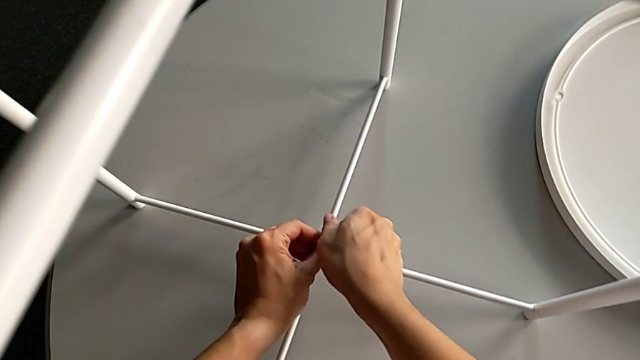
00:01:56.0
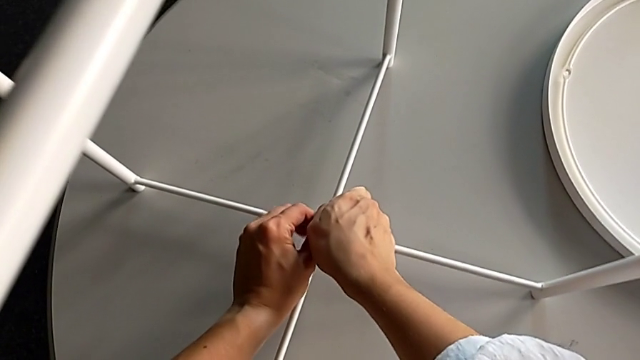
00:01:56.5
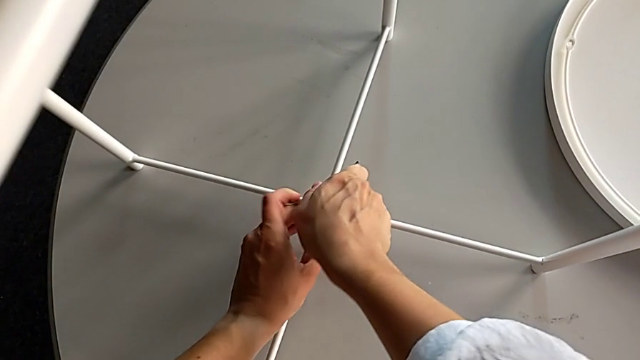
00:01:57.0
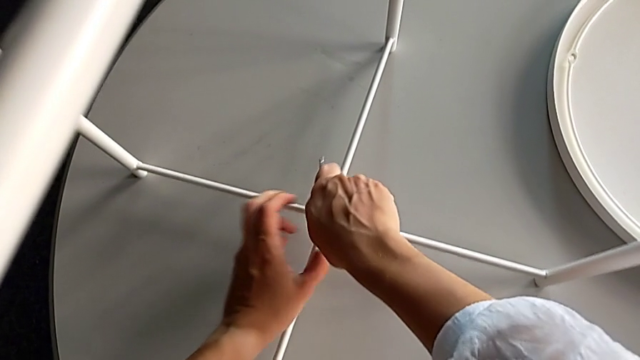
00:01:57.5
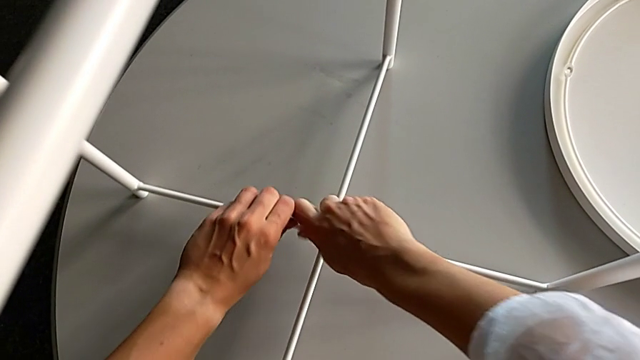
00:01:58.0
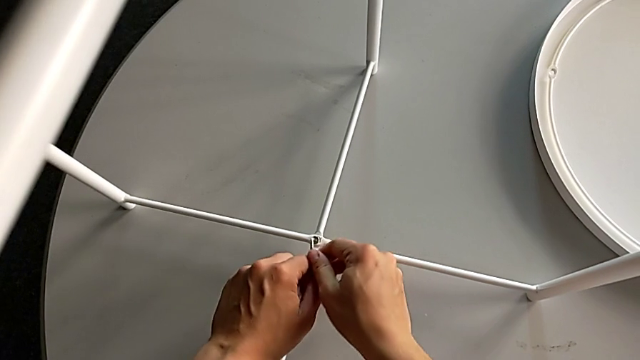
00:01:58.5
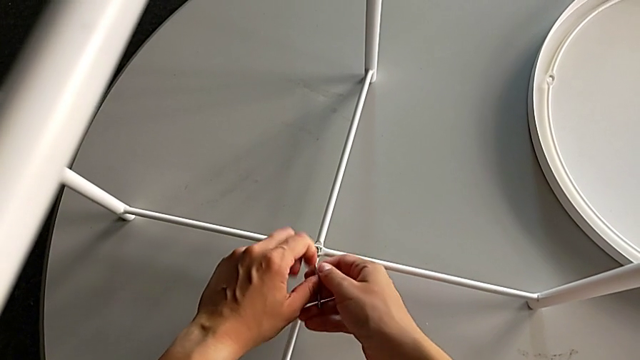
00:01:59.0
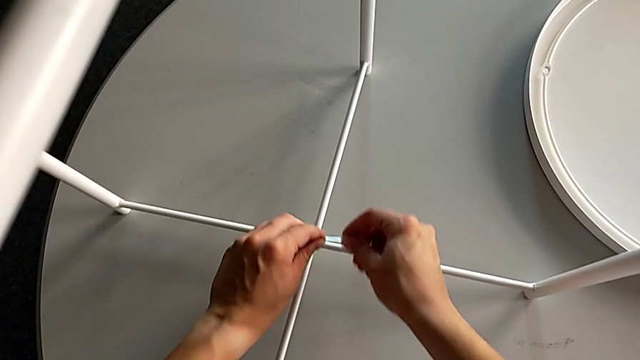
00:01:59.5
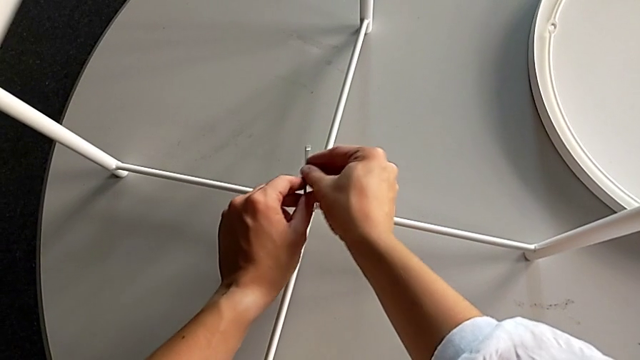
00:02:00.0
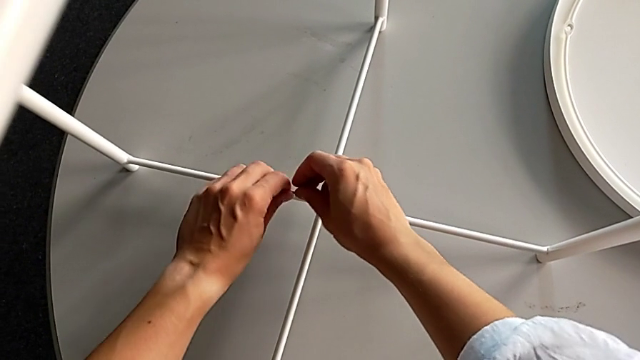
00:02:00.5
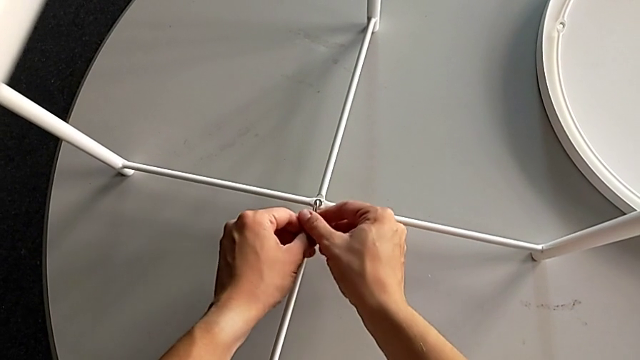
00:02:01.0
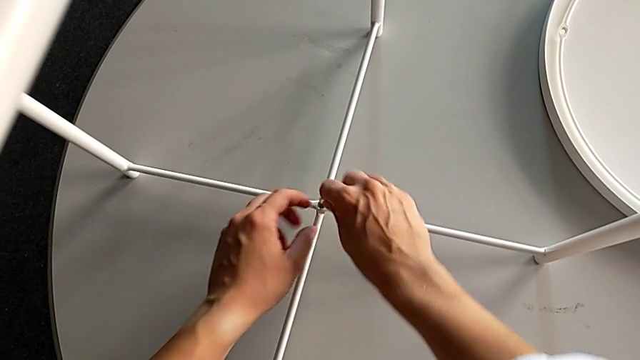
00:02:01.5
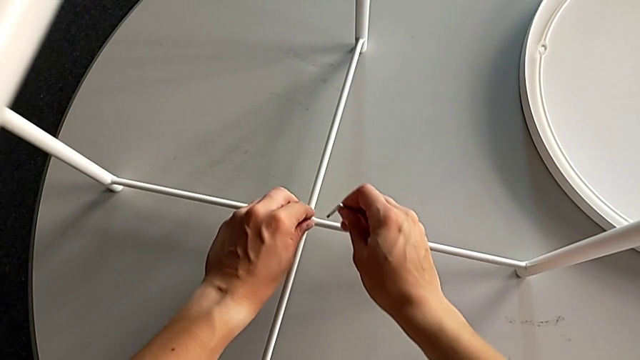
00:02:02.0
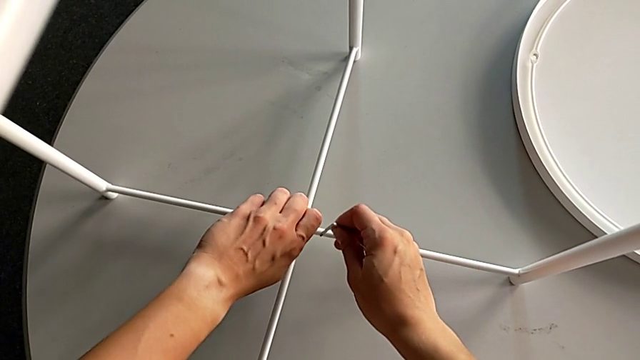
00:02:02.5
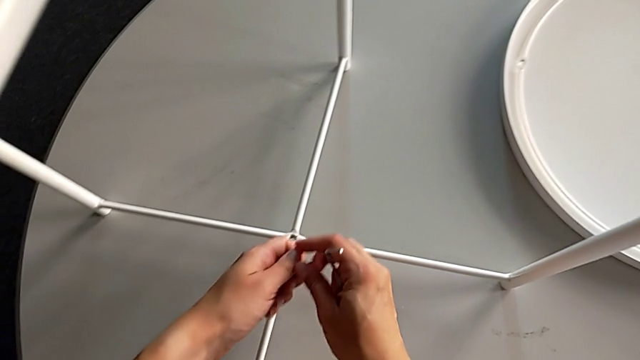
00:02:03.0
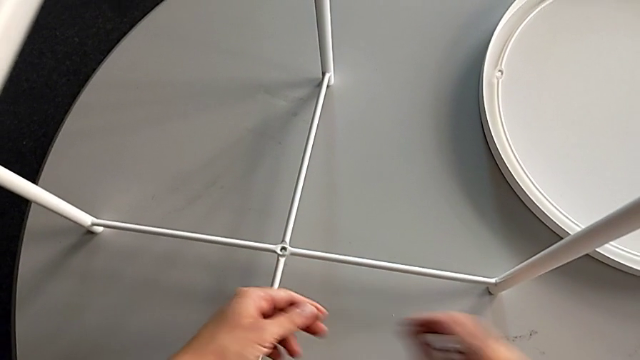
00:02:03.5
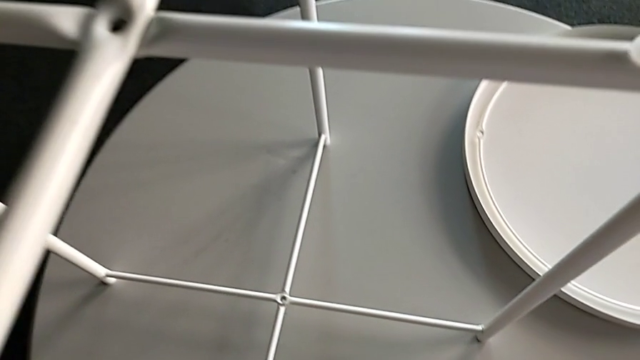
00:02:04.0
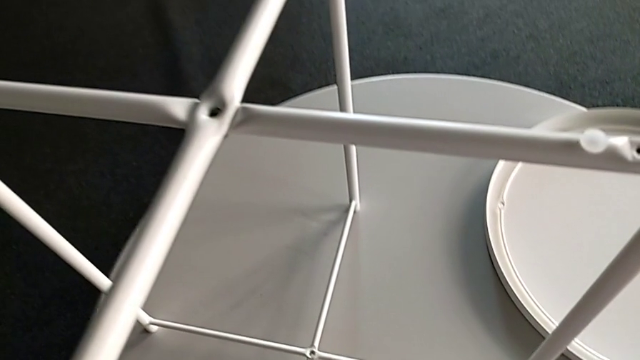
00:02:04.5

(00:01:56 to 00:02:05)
The camera wearer is unscrewing the bottom bolt. They keep unscrewing the hex socket head, withdraw the Allen wrench, disassemble the hex socket head, grab it, place it and place the Allen wrench.

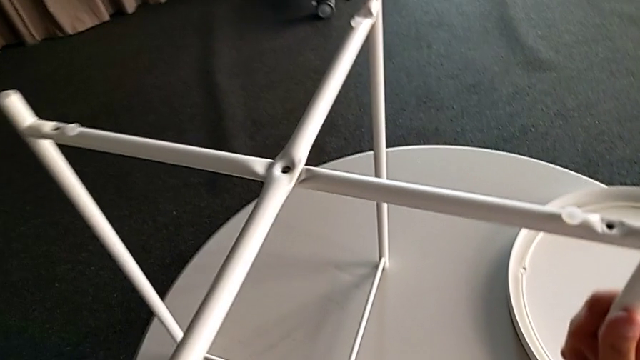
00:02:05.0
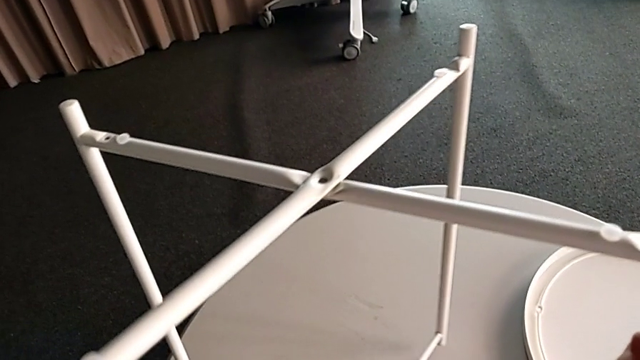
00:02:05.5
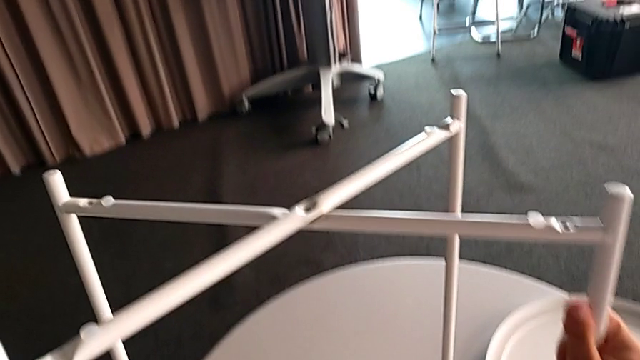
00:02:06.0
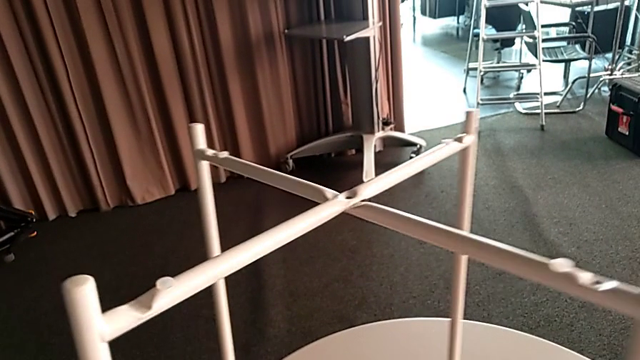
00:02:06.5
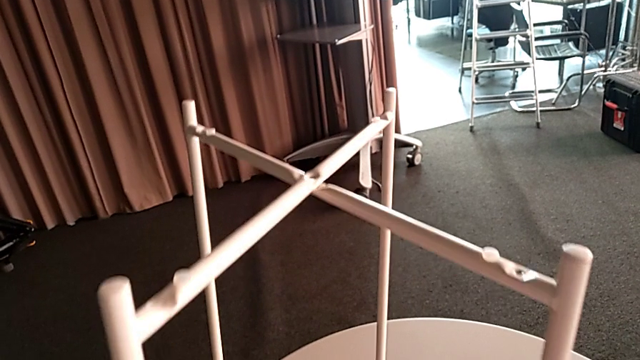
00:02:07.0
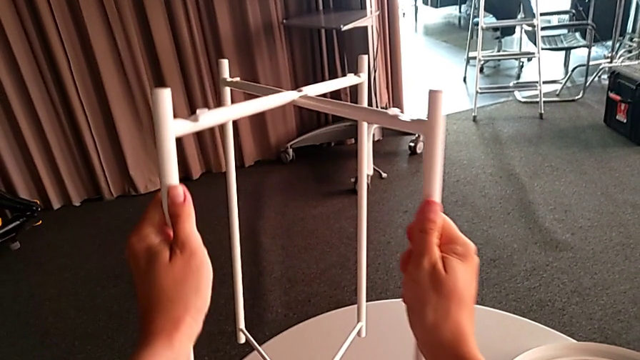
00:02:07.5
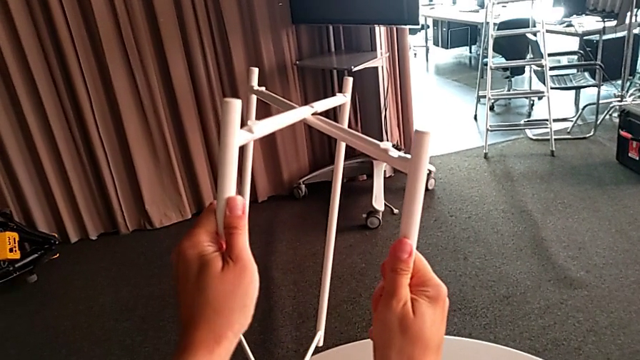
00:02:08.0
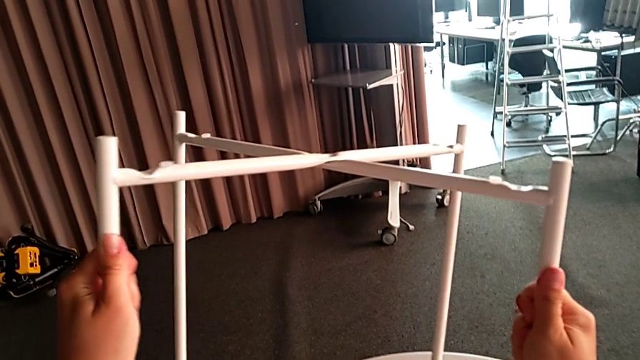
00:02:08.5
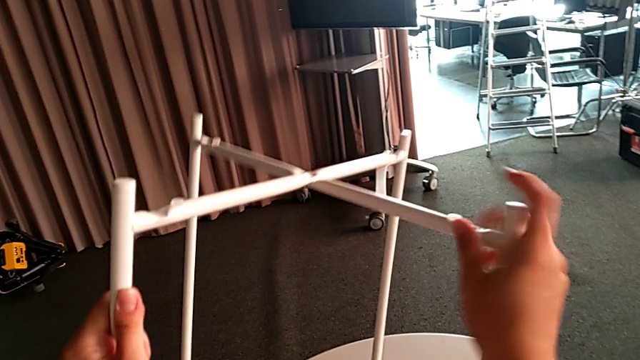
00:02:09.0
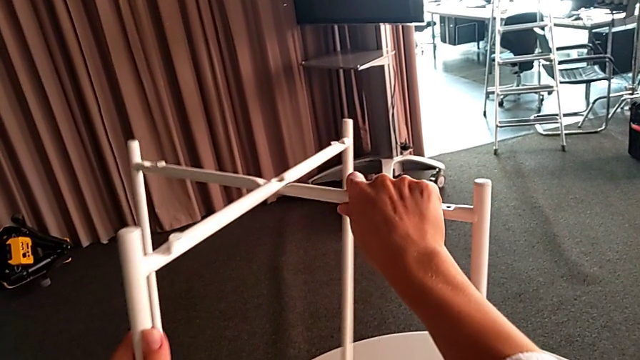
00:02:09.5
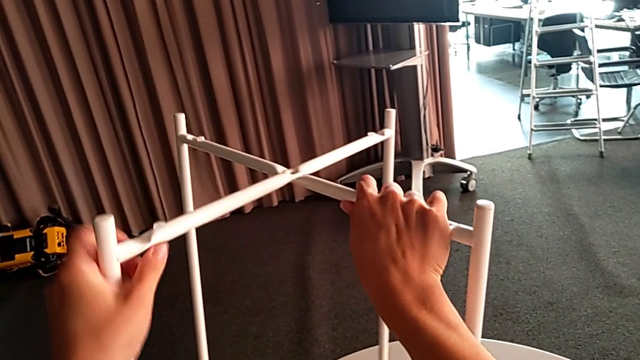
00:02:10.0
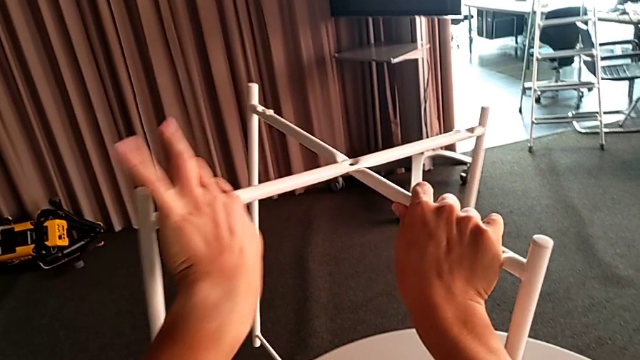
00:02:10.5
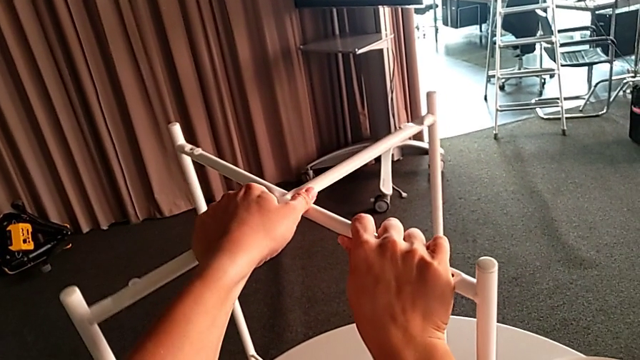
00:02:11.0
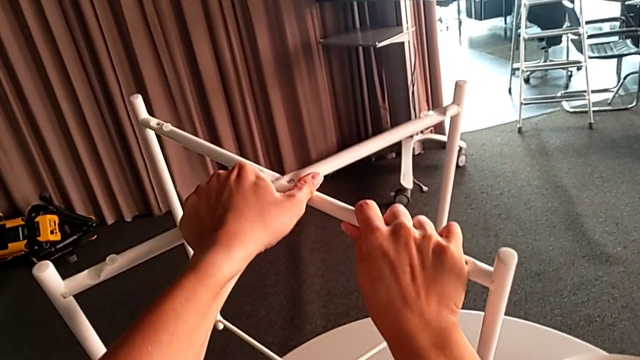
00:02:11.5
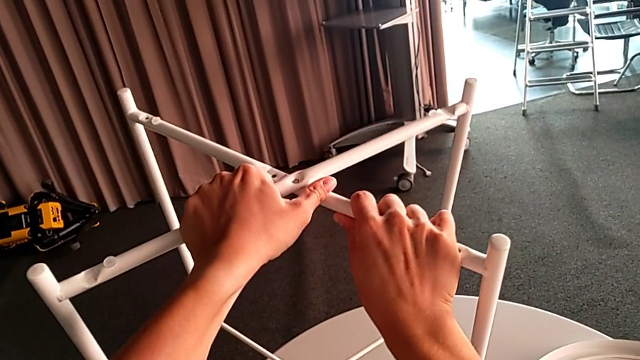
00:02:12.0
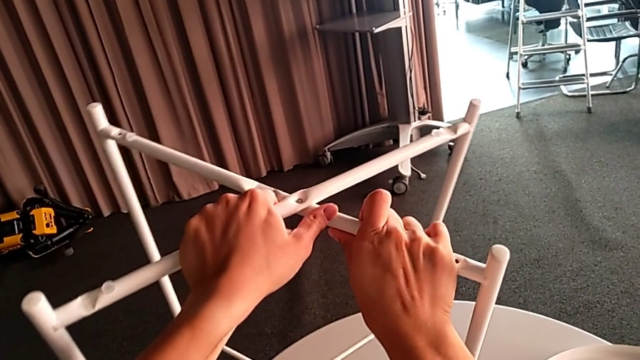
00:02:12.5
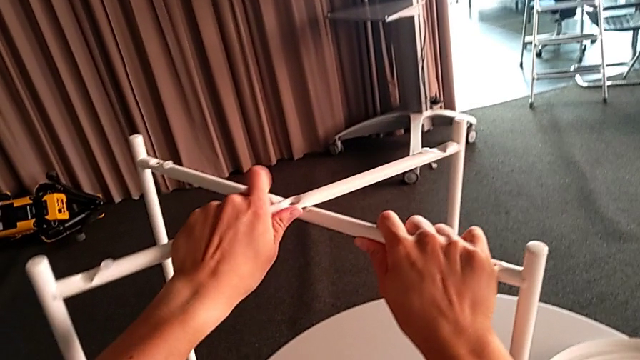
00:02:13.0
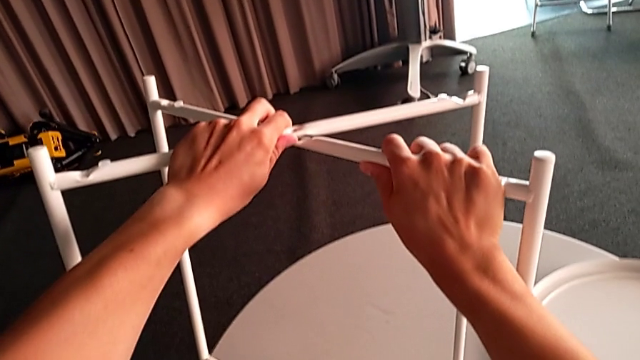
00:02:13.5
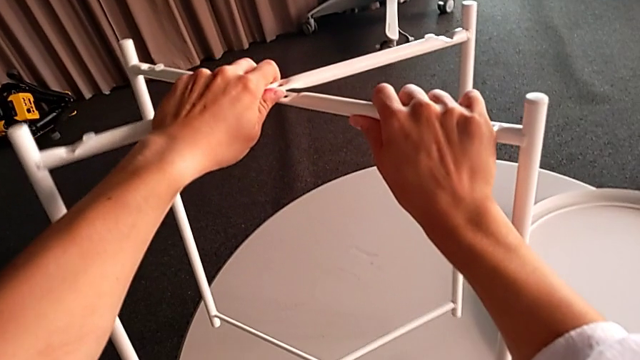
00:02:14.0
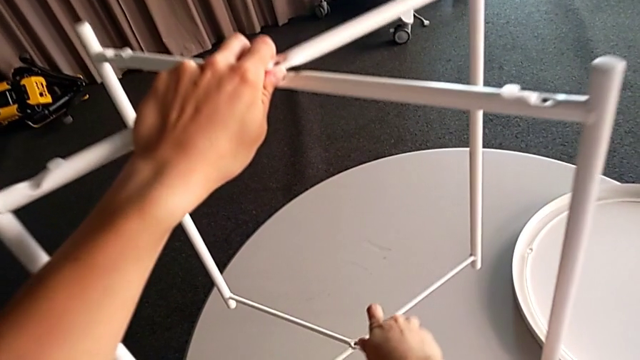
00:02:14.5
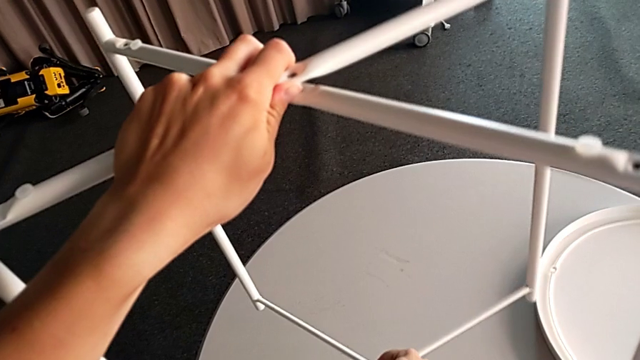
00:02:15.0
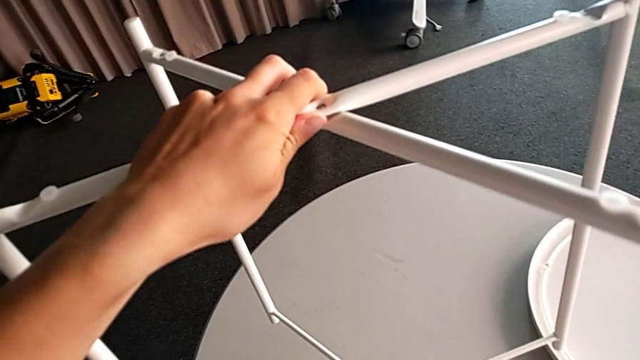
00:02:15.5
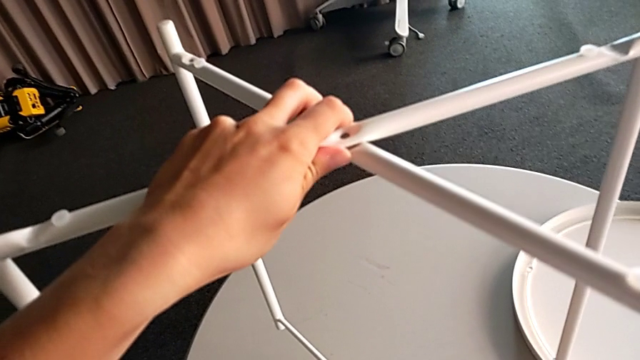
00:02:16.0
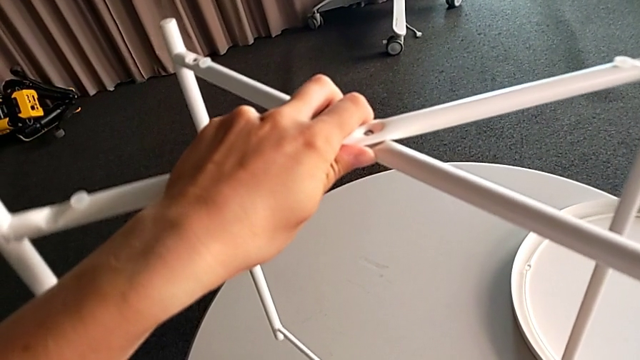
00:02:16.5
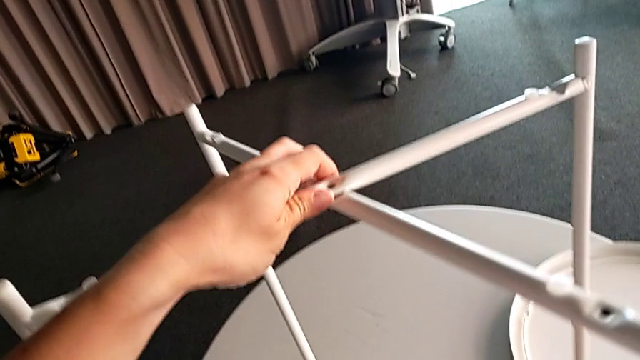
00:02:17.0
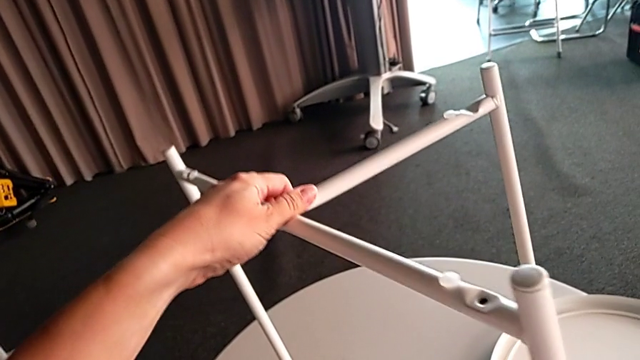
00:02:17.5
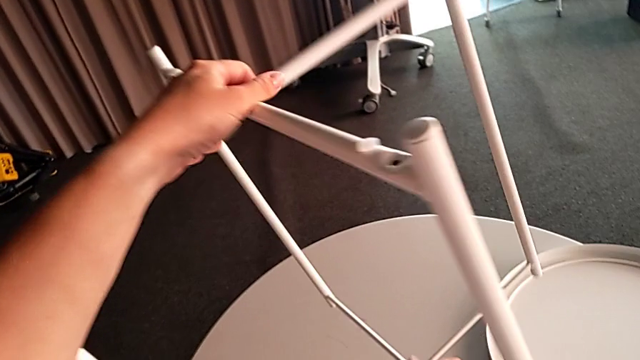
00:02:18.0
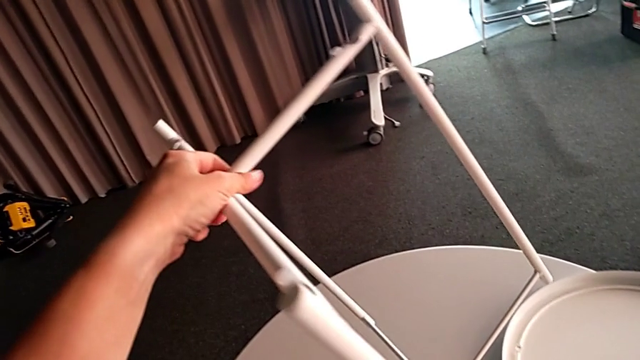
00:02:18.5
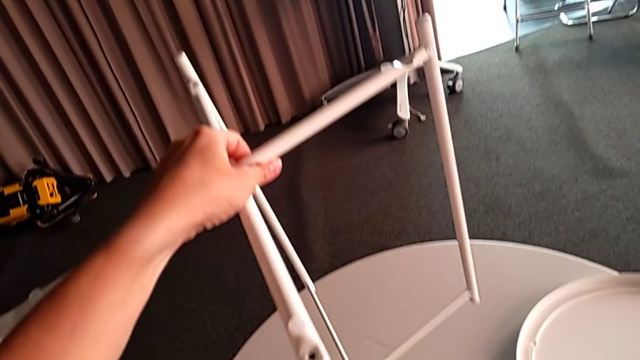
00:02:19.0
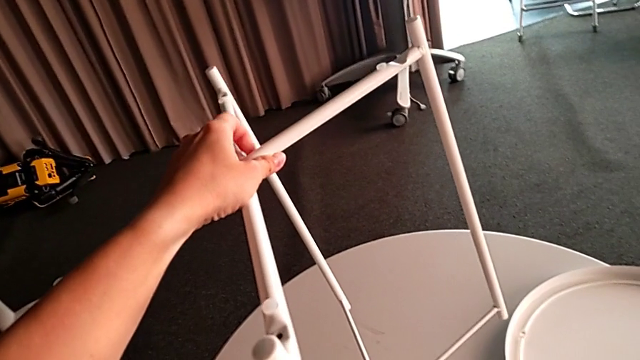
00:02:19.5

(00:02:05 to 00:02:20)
The camera wearer is disassembling the legs. They begin to slide the leg.
